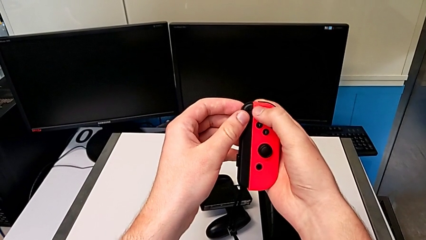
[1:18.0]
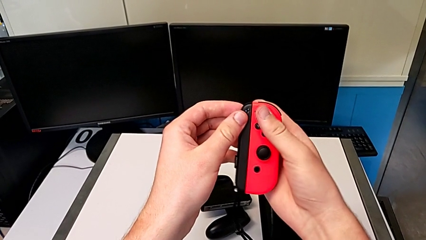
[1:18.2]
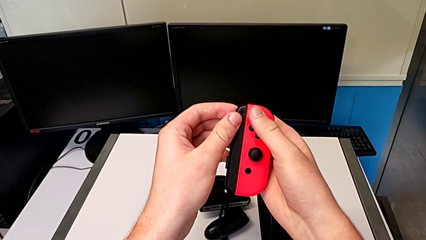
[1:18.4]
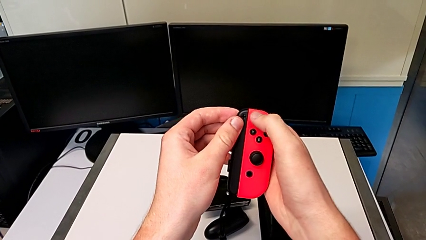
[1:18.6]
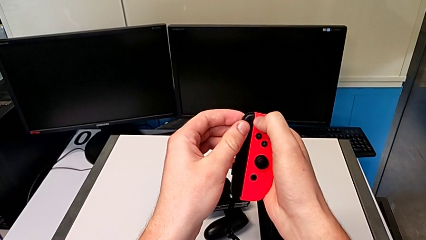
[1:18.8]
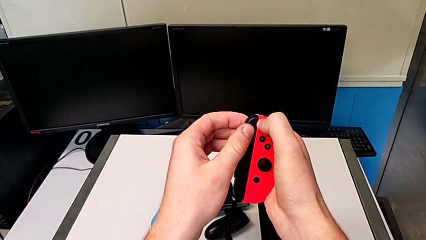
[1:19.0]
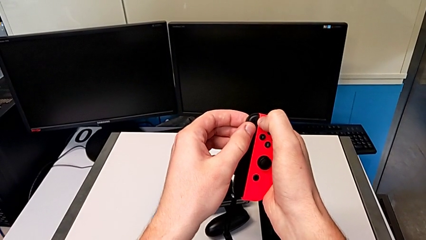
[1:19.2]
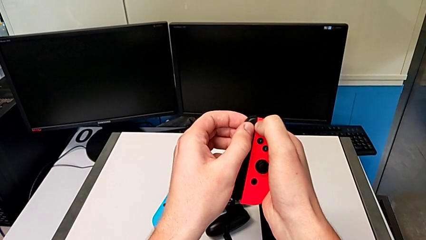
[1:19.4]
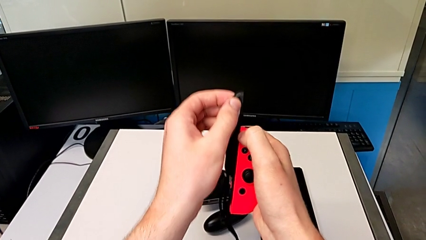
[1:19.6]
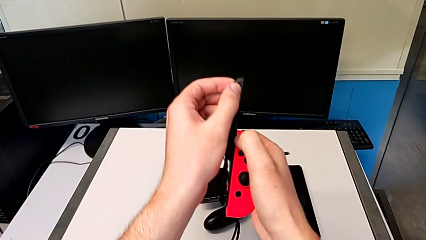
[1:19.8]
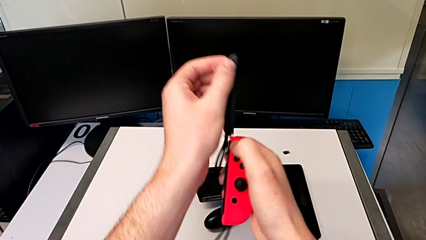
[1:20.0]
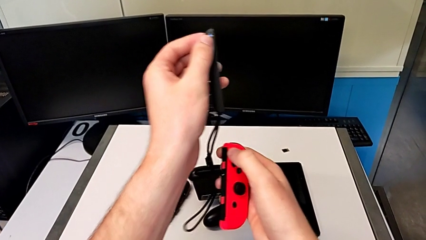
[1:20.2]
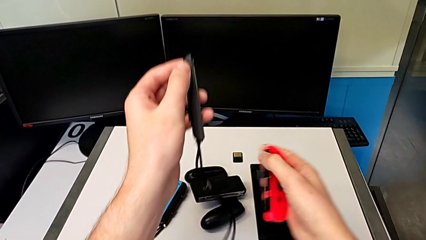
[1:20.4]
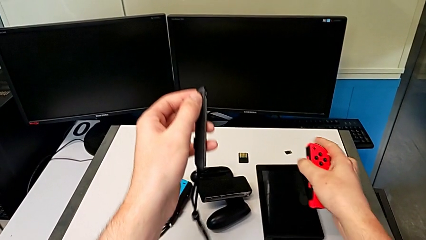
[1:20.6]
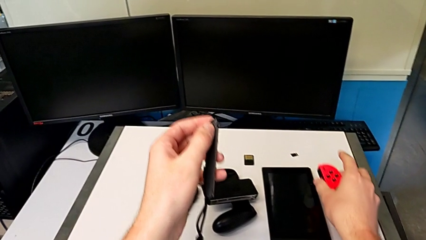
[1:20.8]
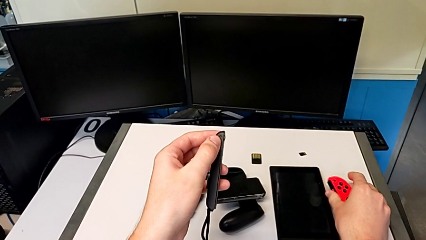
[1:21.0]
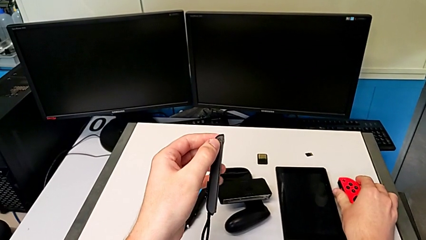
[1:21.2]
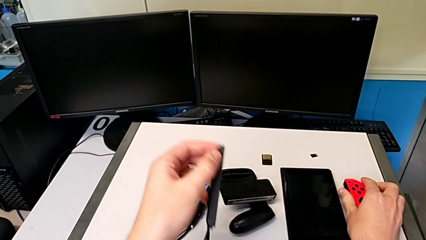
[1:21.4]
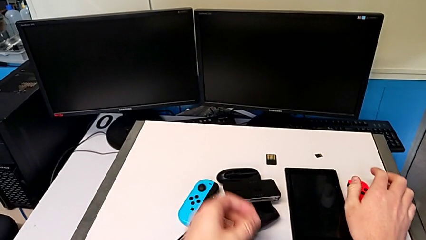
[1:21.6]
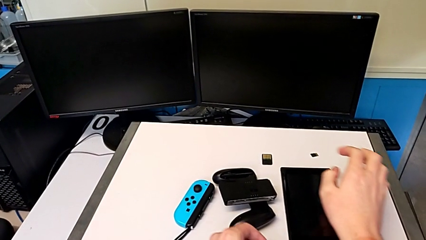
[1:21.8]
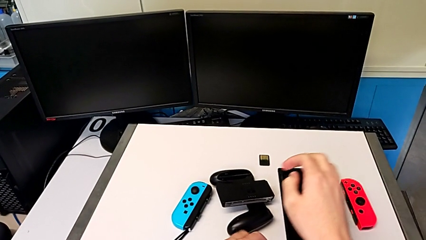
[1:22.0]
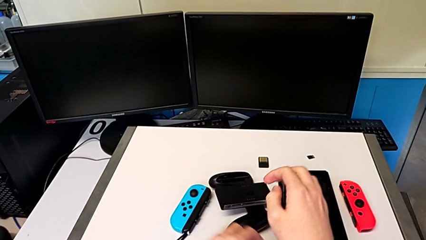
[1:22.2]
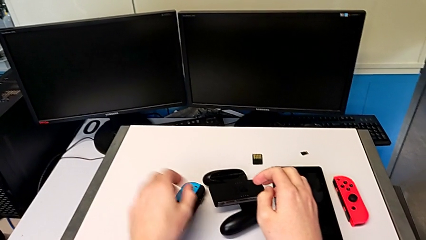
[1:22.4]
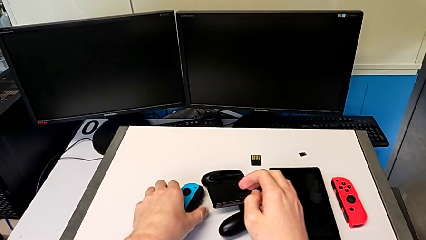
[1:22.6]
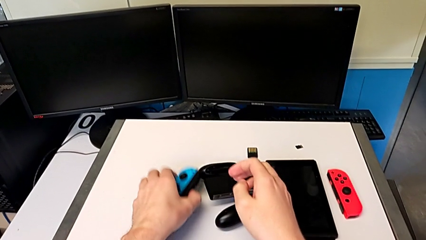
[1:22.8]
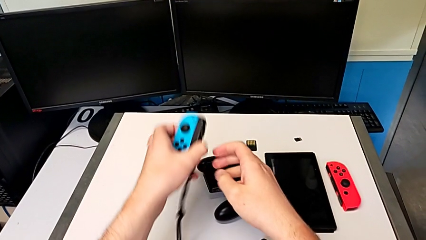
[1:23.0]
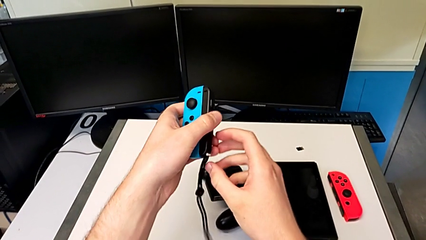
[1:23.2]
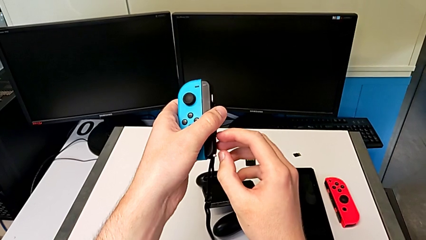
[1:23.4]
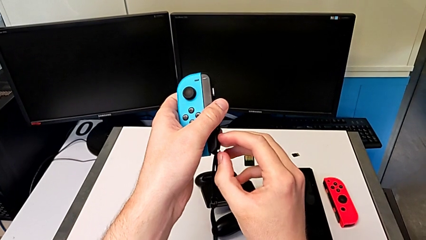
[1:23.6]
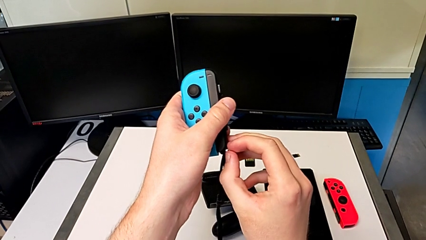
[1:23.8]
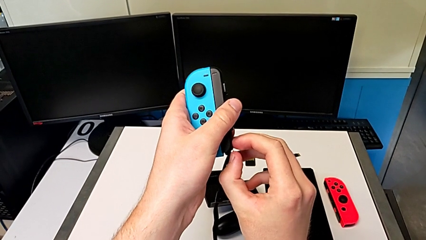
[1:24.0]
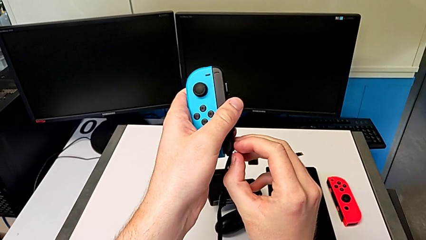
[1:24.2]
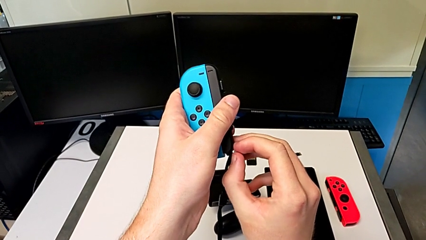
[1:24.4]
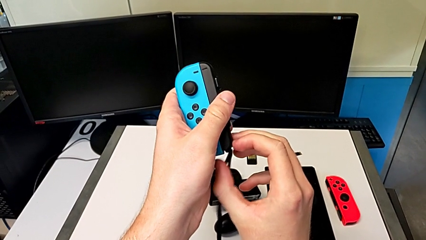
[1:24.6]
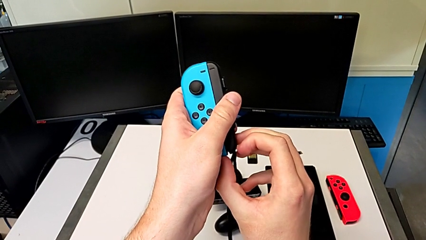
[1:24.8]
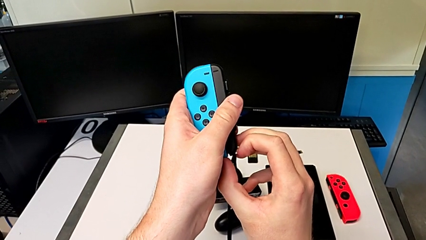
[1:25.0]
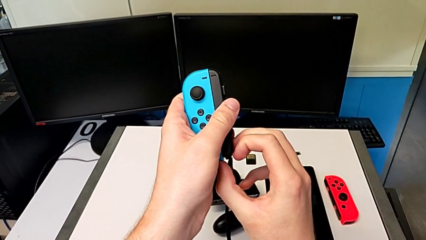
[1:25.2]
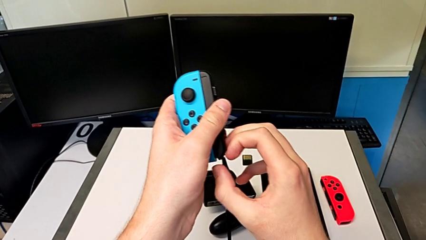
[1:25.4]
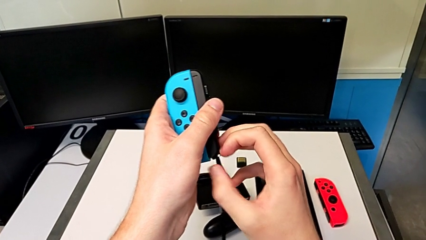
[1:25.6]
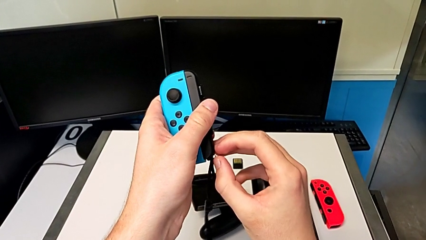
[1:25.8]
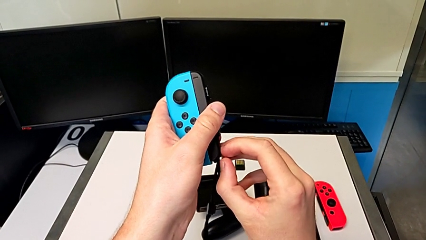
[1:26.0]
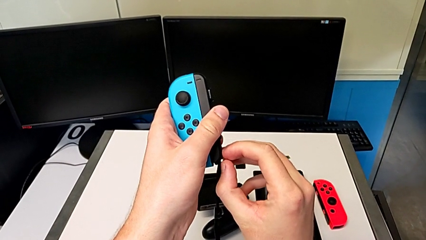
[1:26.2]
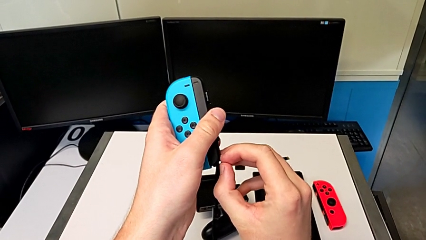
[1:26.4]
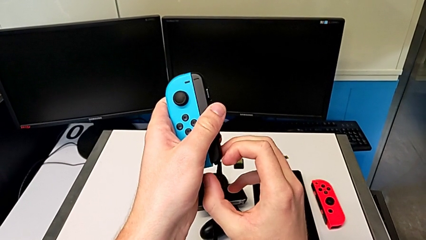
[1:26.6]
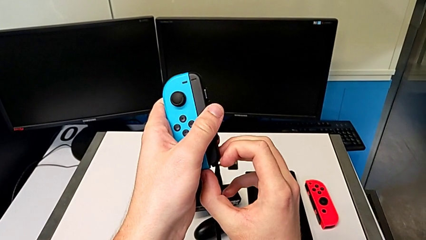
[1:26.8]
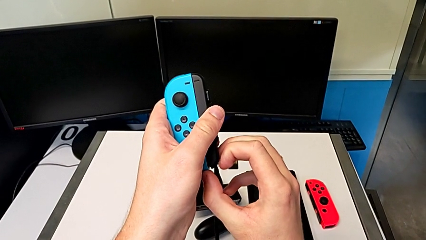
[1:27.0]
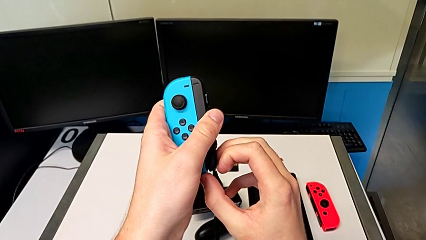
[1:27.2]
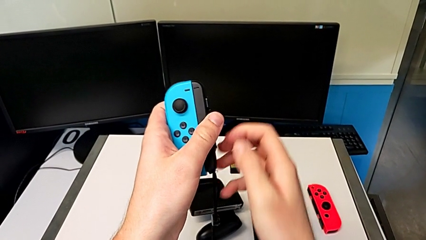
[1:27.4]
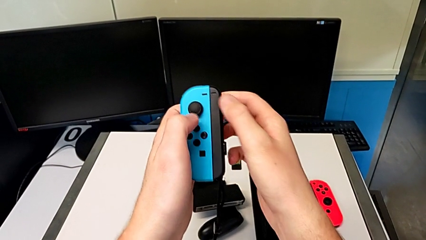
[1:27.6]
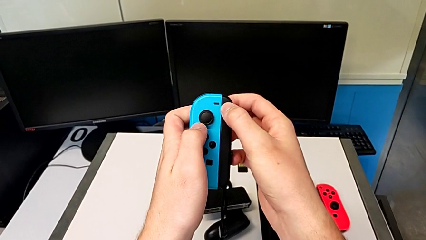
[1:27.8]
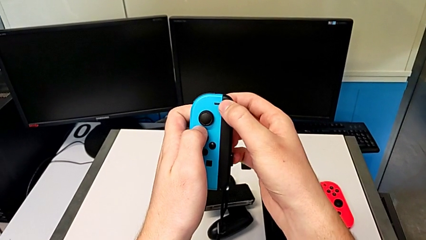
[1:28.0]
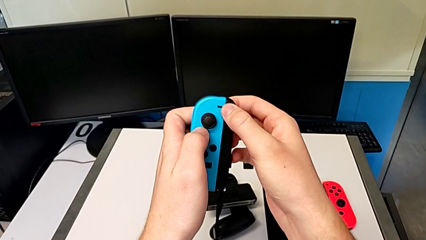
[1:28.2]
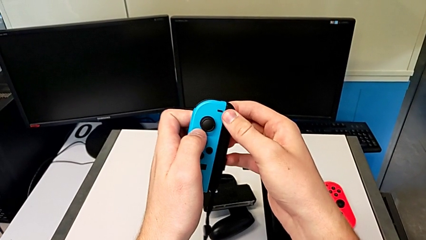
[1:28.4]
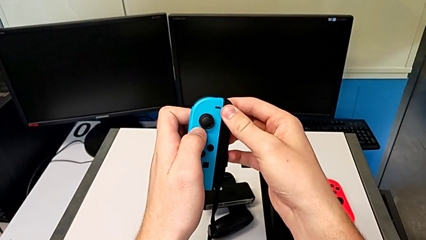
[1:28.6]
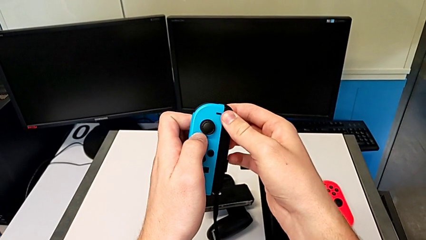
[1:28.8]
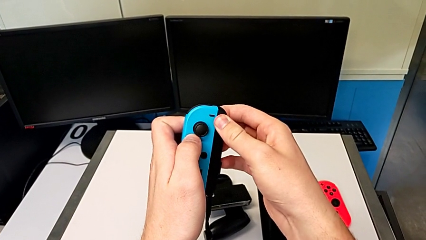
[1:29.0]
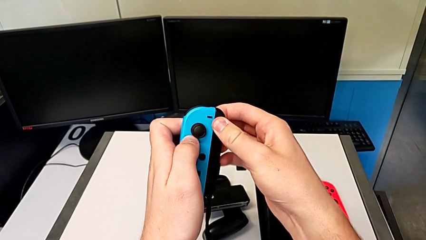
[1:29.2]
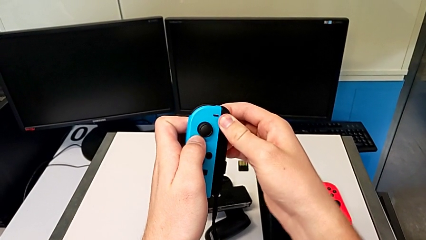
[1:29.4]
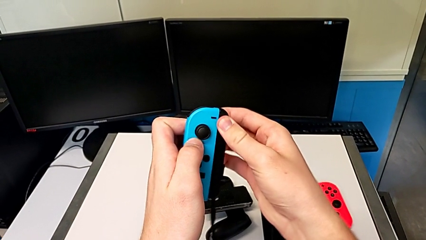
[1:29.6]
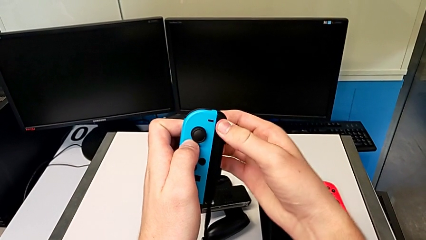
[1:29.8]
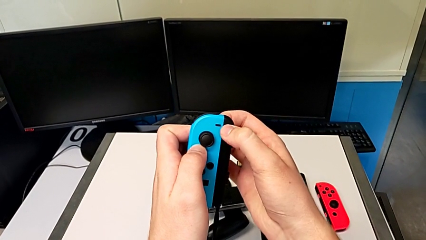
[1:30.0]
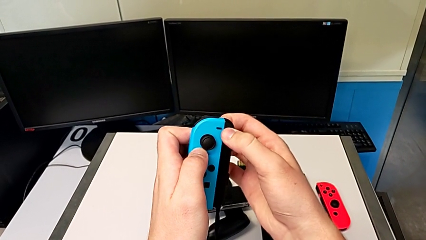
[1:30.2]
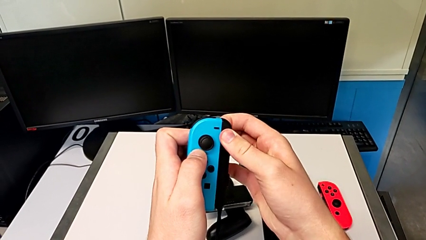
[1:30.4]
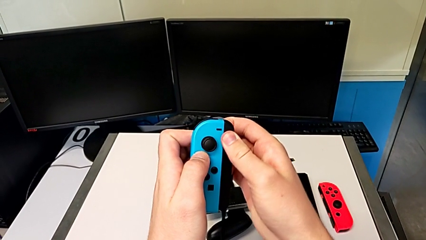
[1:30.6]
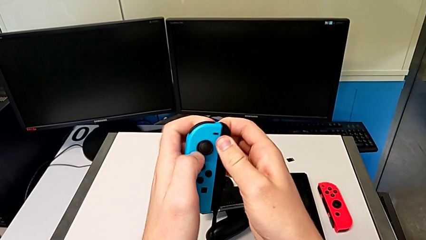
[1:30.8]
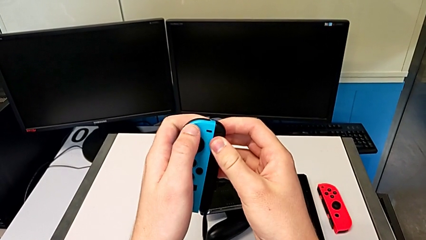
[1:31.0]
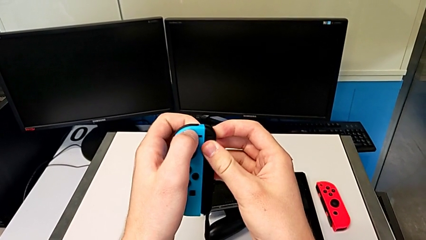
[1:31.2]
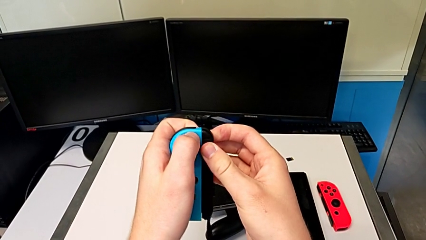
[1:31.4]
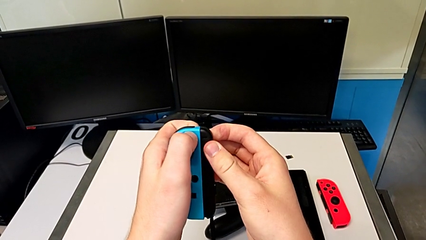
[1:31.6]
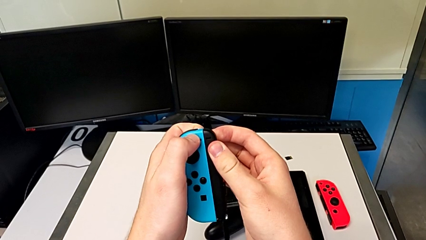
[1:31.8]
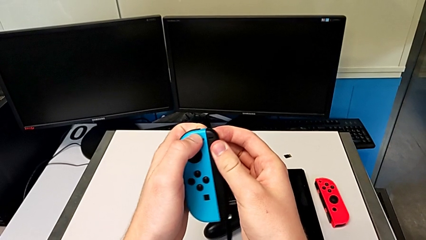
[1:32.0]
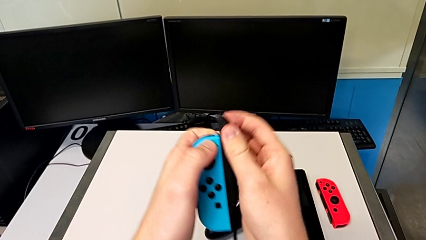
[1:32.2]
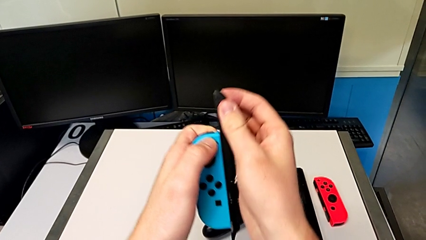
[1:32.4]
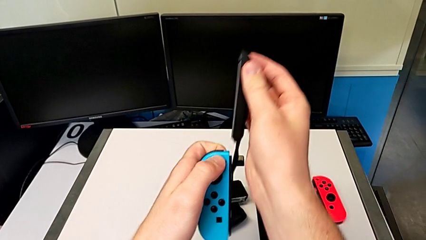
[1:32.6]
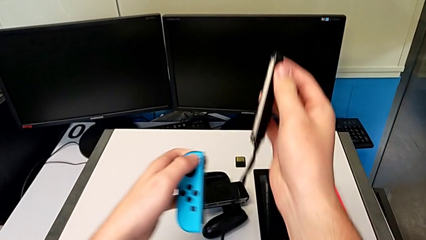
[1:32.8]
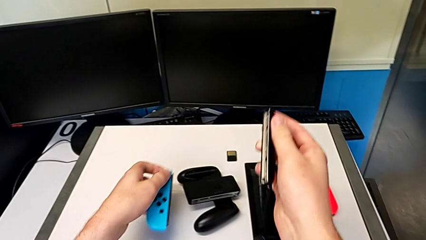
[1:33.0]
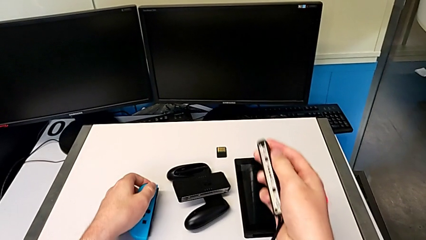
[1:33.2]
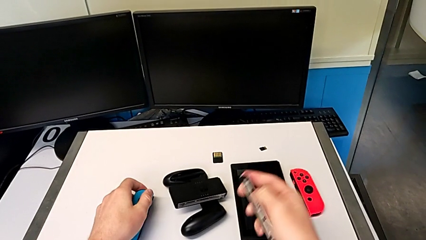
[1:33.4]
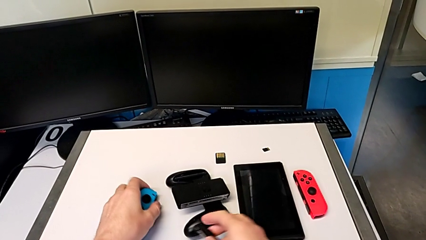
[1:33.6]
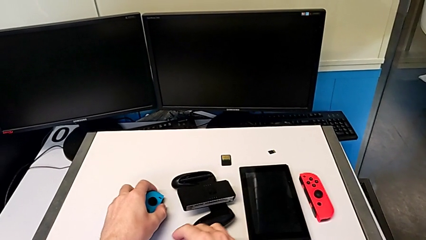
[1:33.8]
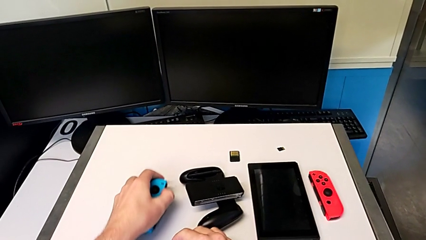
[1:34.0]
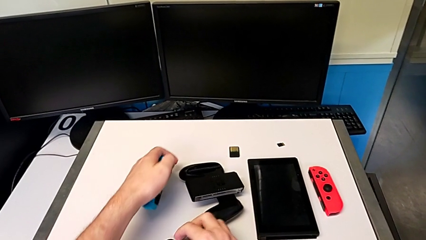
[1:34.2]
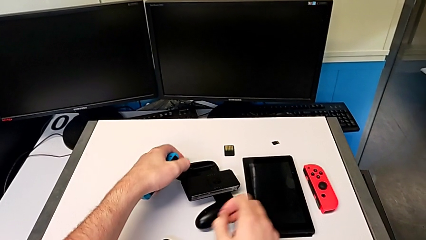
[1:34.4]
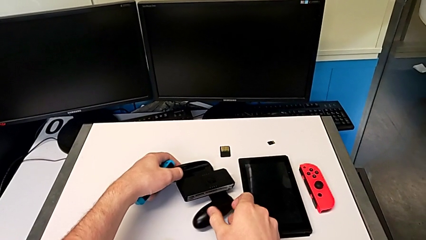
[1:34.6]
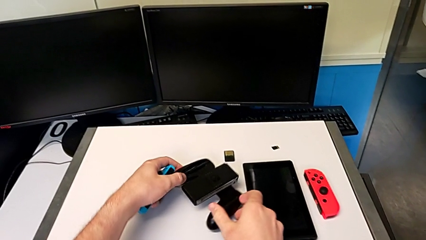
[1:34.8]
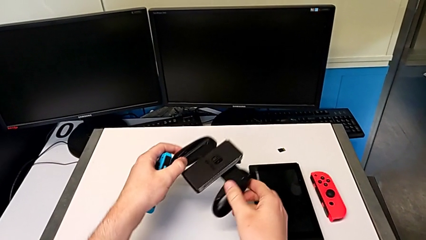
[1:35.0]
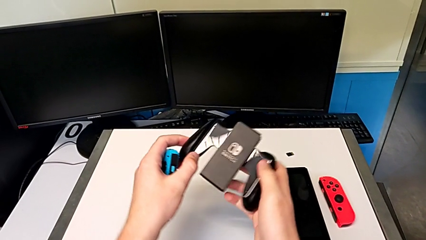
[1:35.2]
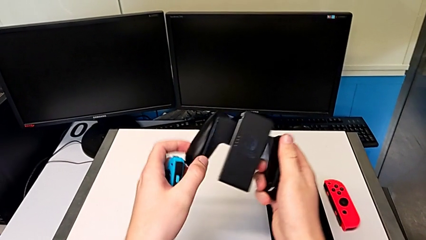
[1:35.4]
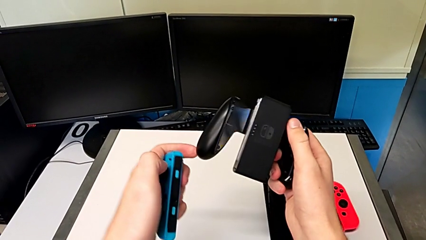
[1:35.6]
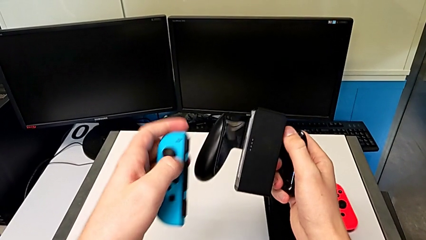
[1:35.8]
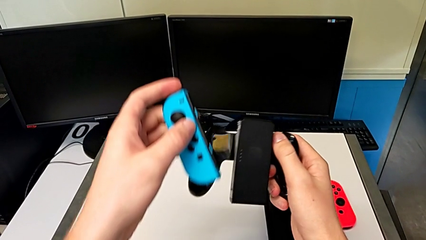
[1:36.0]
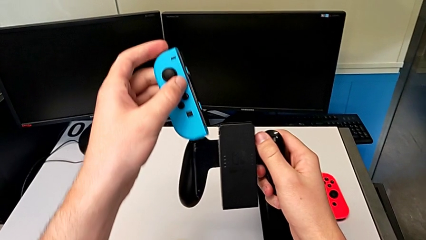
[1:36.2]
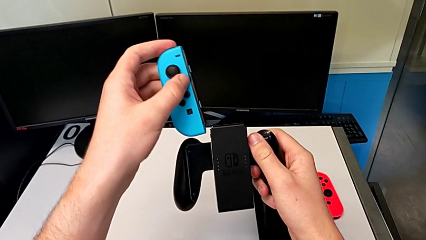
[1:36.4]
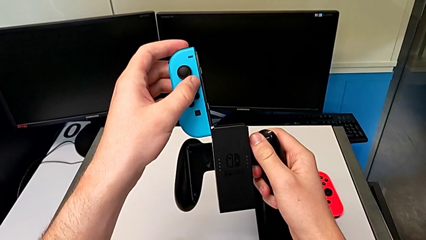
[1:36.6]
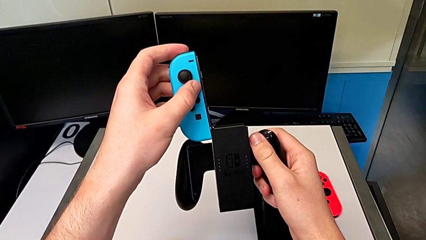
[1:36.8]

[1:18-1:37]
The camera wearer is changing to Joy-Con comfort grip mode. They slide the red Joy-Con controller, place it, press the white button, slide the blue Joy-Con controller and grab the comfort grip.
